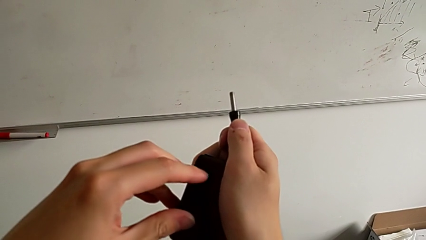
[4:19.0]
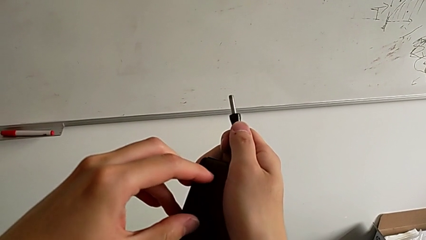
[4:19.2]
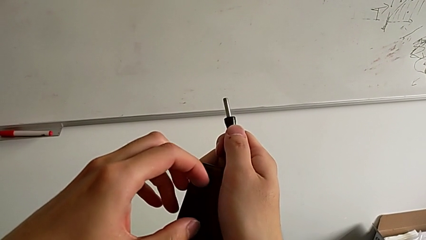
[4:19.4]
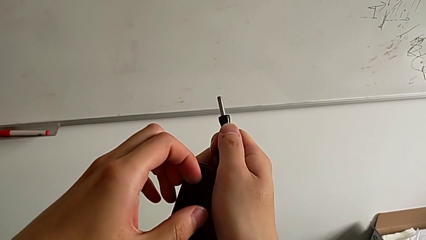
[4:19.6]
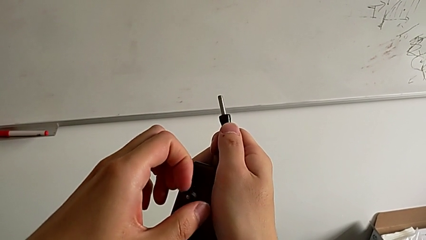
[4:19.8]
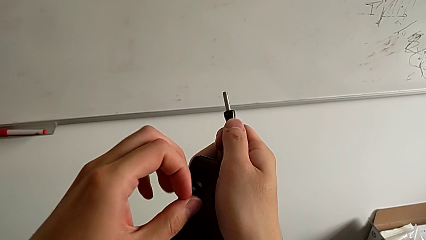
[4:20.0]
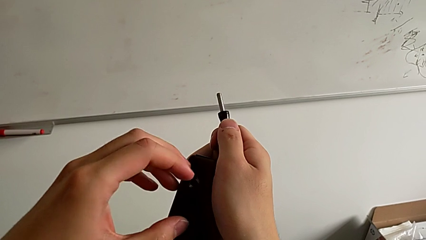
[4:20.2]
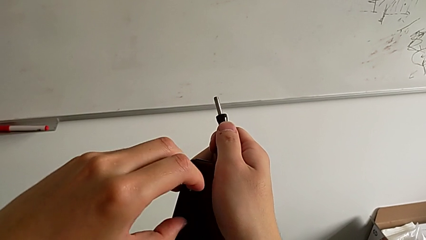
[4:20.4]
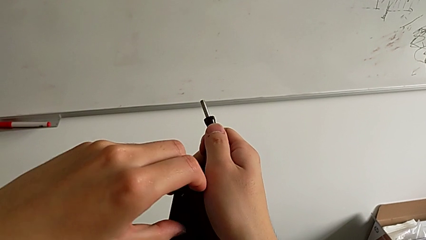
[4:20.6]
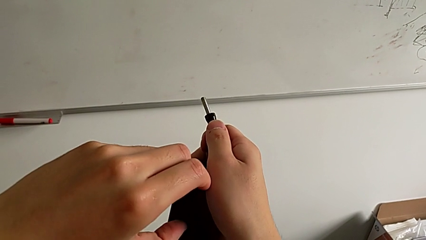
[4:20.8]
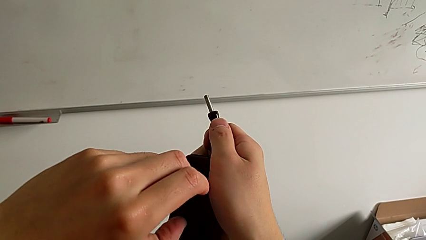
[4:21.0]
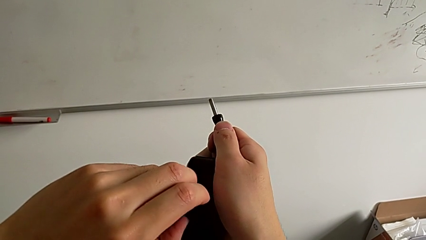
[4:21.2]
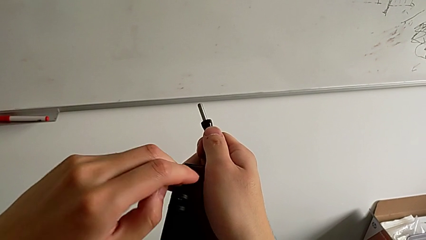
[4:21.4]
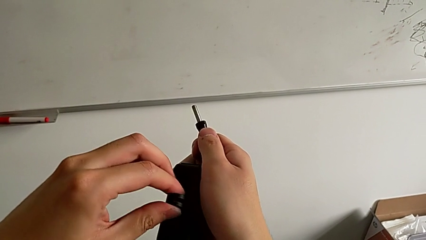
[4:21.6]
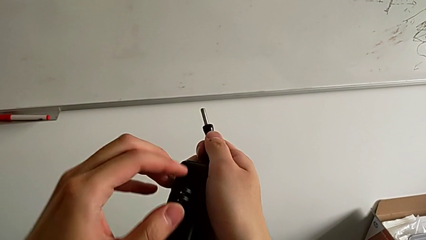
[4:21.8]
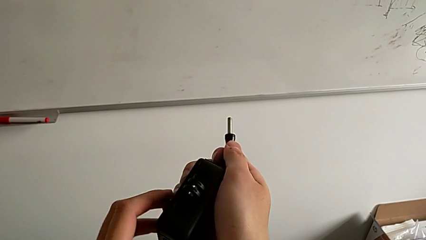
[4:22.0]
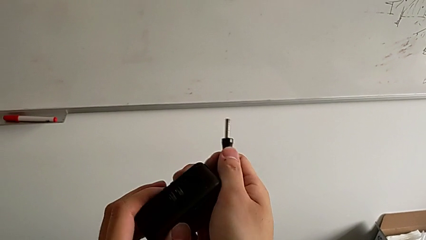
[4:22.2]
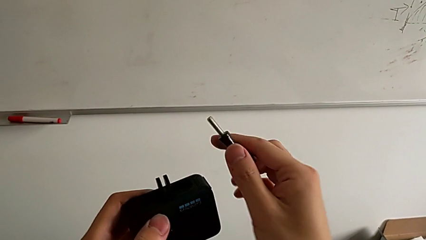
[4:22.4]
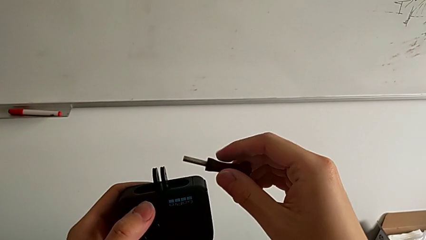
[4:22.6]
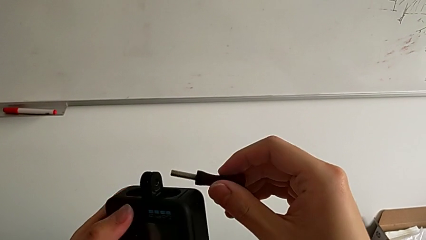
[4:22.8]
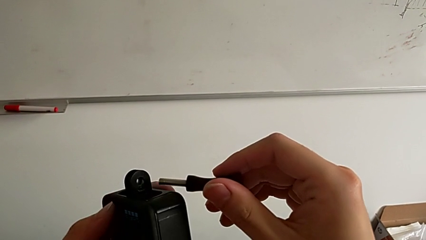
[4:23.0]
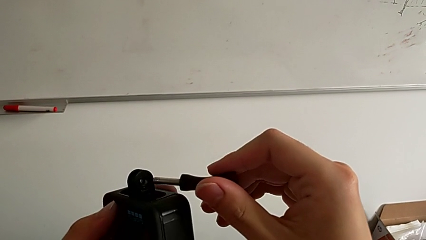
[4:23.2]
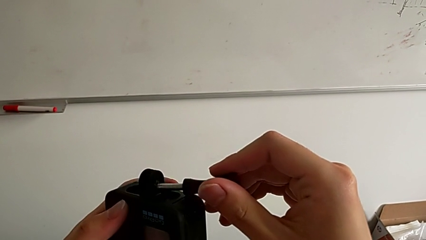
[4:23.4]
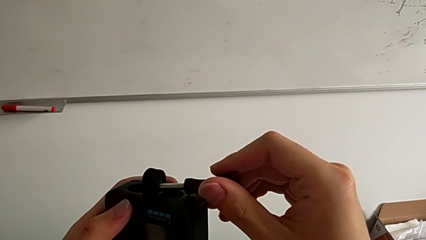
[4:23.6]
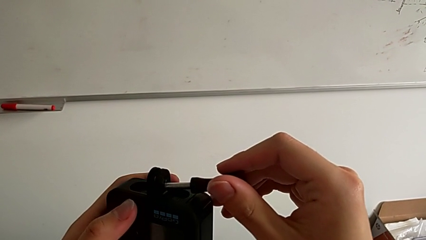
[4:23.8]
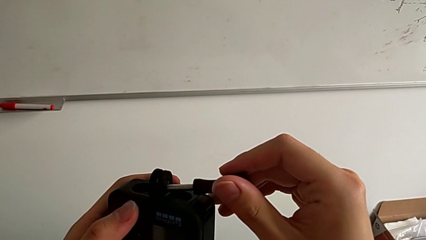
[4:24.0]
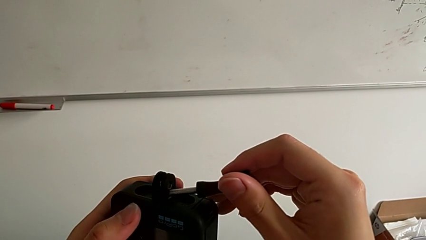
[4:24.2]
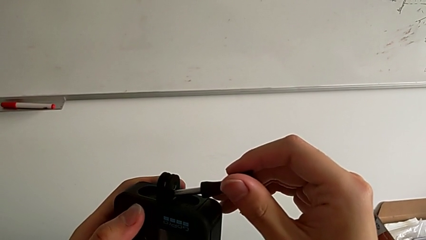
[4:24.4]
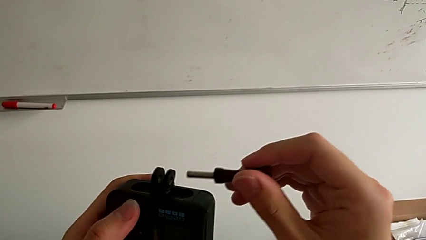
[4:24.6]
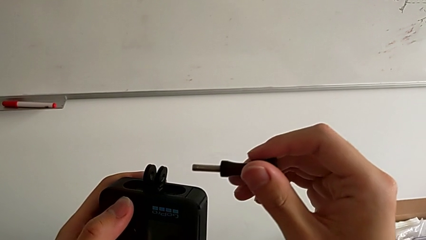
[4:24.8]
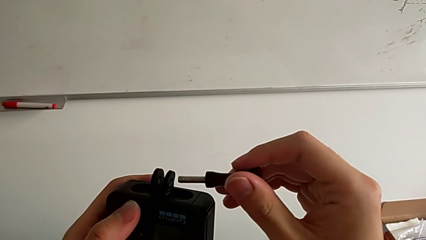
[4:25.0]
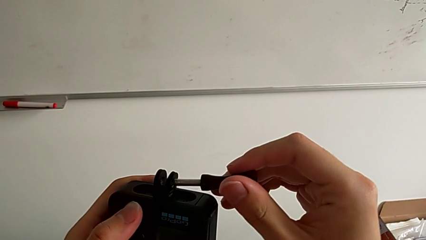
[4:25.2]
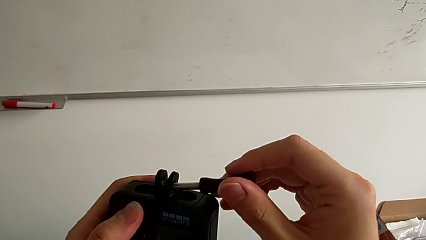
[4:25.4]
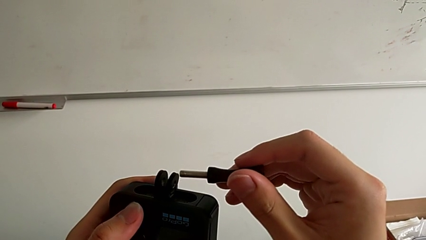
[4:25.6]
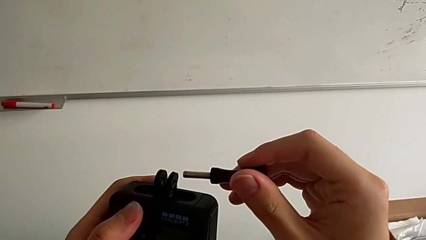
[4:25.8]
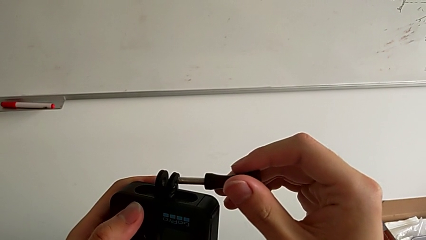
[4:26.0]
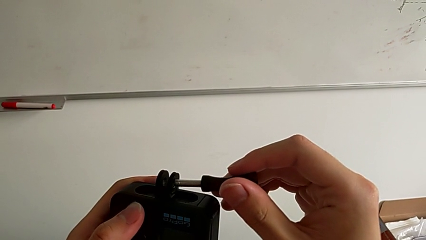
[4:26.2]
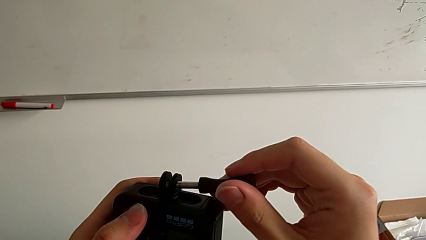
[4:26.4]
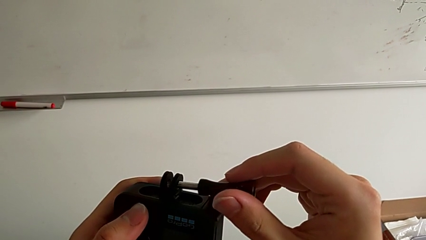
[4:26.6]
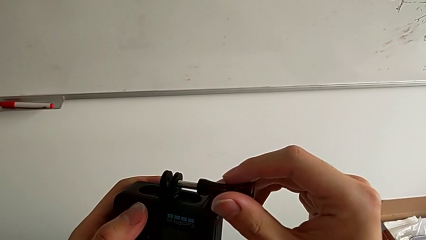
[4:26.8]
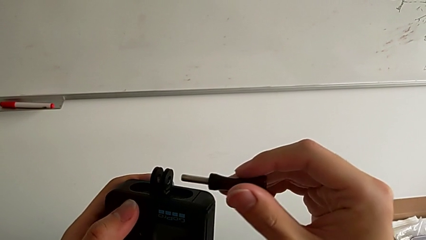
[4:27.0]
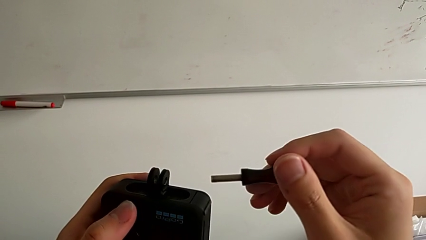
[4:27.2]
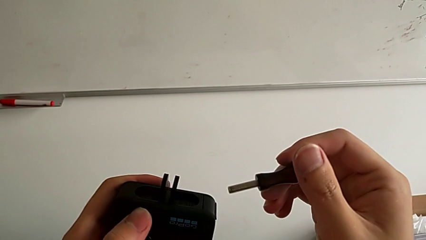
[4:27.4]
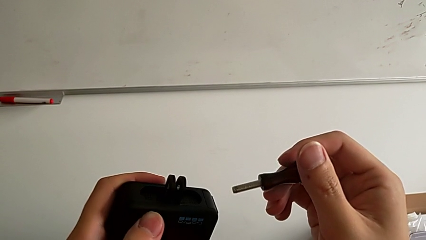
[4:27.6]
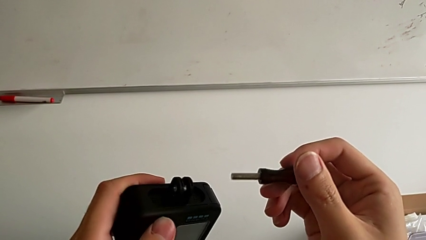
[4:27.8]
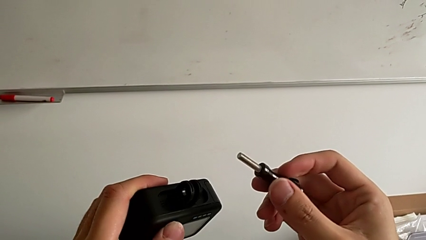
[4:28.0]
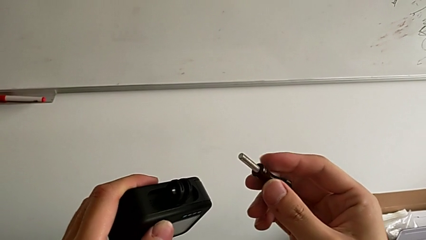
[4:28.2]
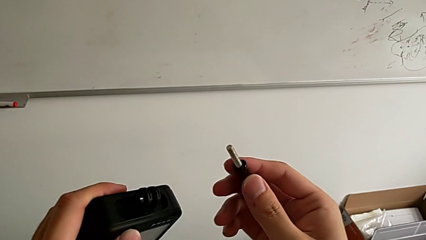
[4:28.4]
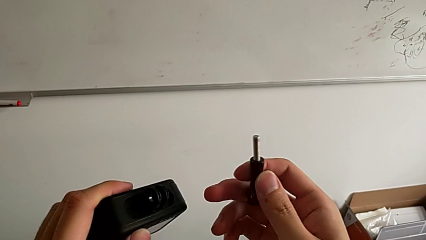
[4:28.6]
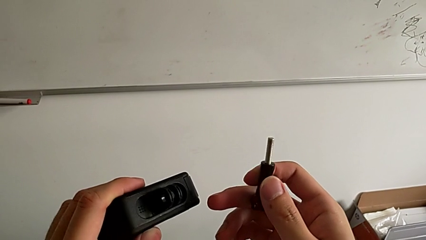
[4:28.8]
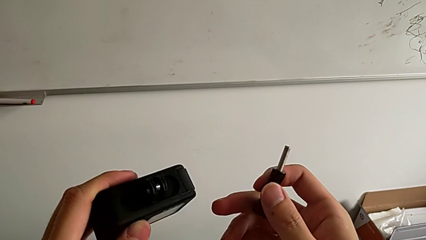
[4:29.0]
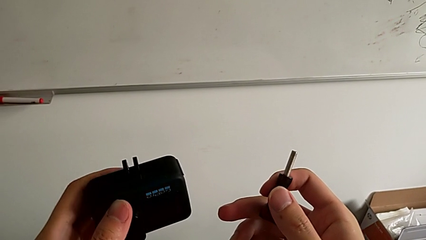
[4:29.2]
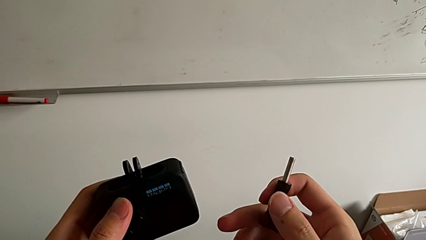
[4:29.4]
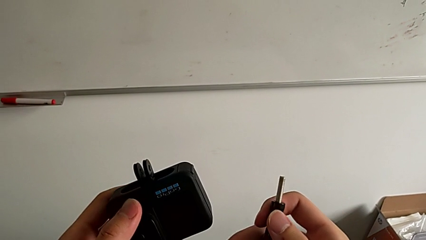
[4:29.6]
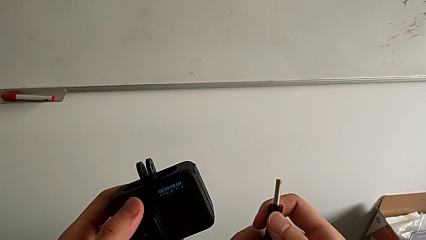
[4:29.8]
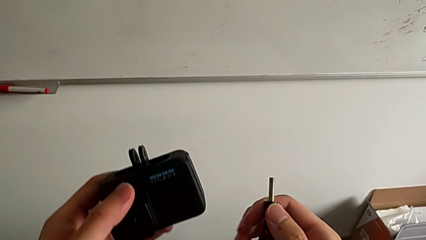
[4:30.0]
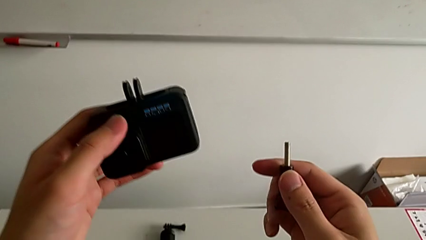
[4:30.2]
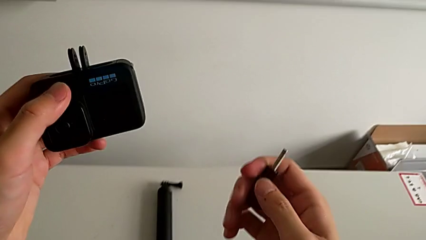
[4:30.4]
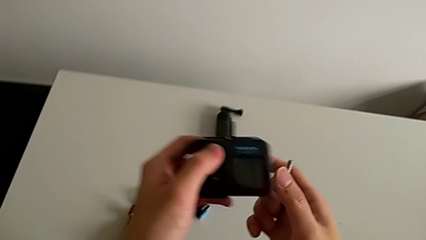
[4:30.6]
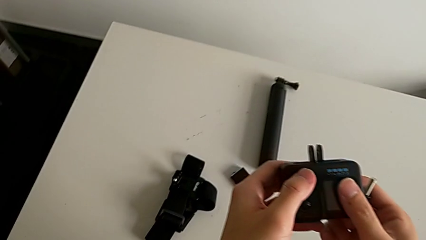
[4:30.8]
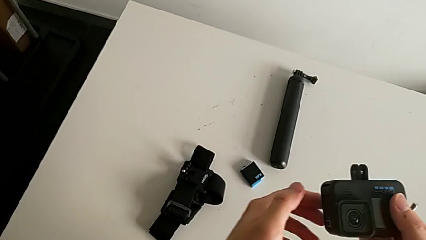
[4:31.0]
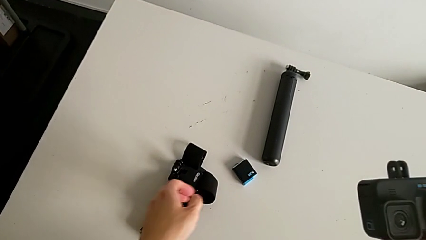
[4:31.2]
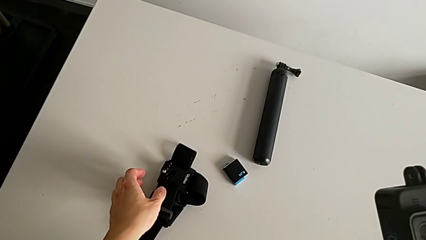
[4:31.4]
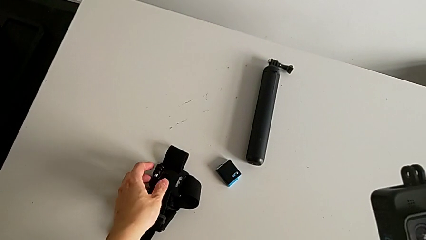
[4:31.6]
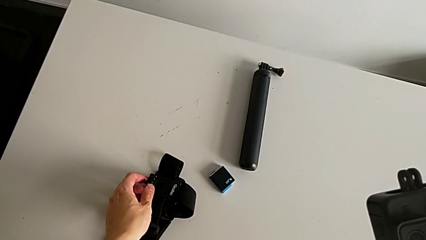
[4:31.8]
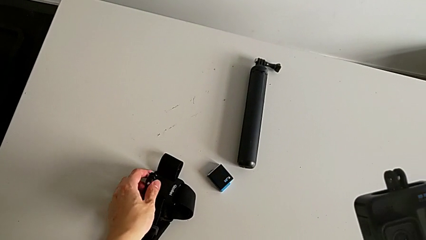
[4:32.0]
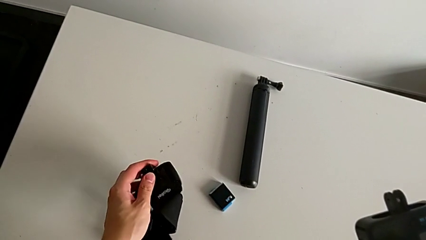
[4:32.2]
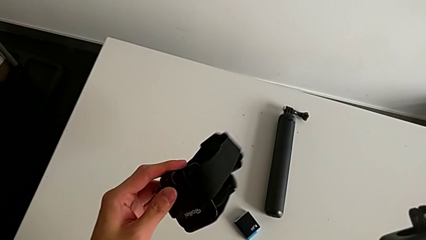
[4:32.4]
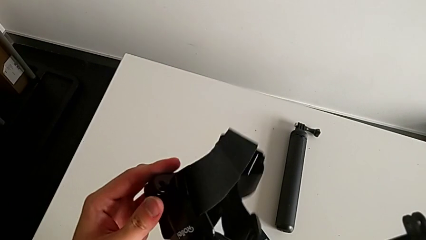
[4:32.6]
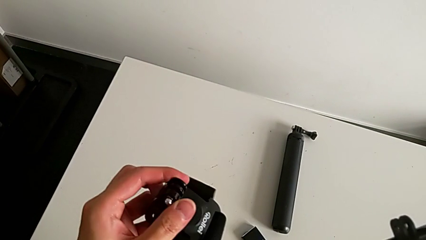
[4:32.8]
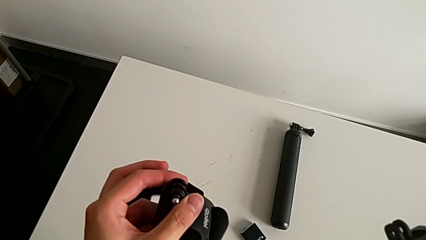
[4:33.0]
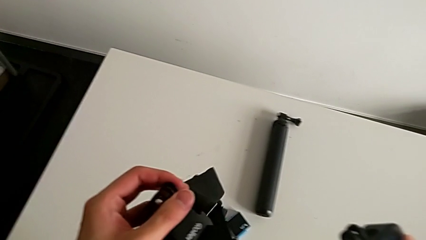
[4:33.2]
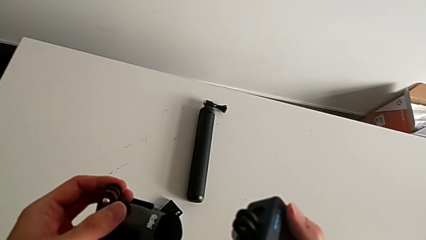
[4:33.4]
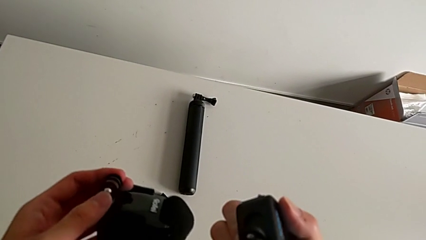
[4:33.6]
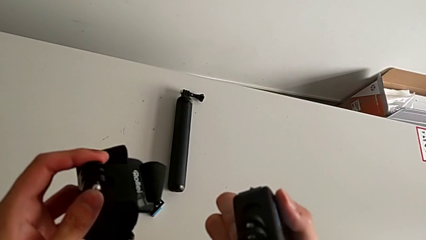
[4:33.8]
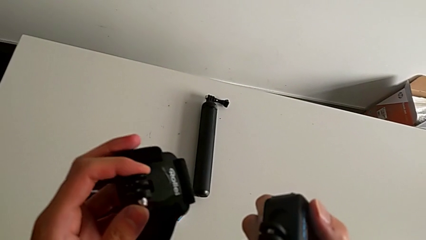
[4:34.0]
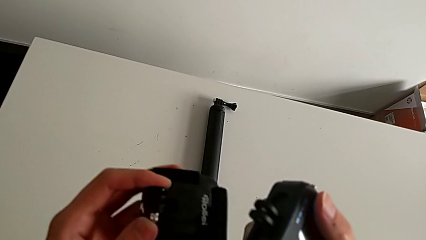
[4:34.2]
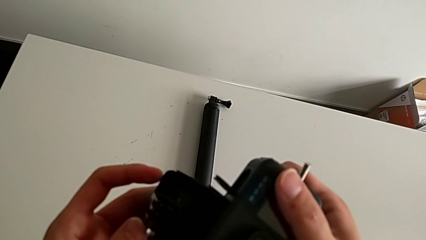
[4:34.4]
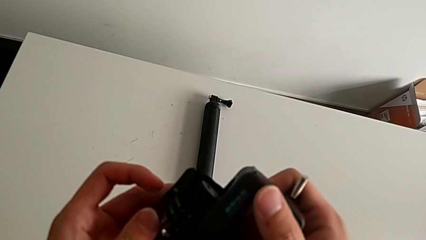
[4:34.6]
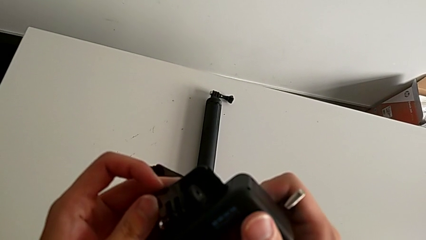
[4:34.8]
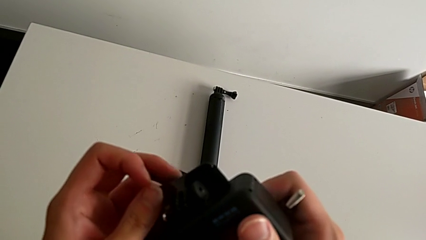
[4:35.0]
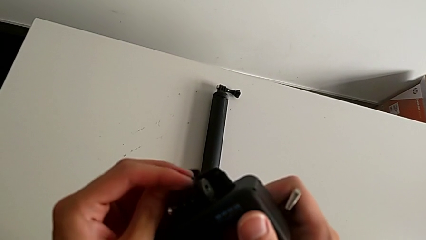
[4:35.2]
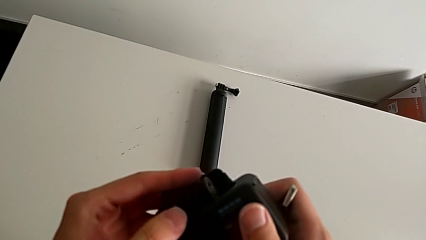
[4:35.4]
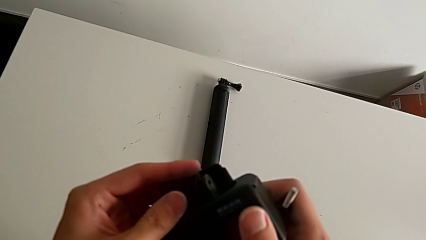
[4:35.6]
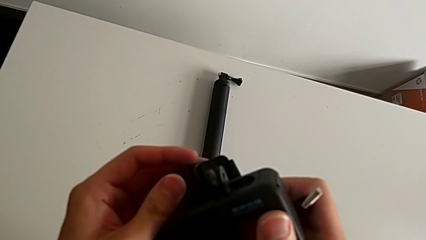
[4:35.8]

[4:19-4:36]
The camera wearer is mounting a GoPro on a strip. They open the mounting peg, wrongly insert the screw, withdraw it and grab the strap.
